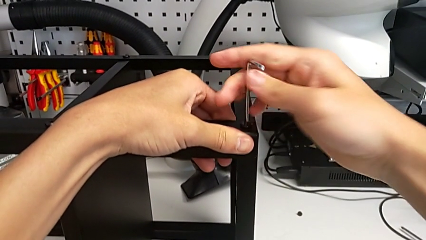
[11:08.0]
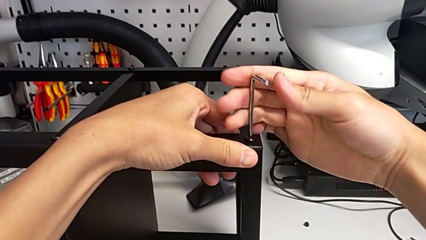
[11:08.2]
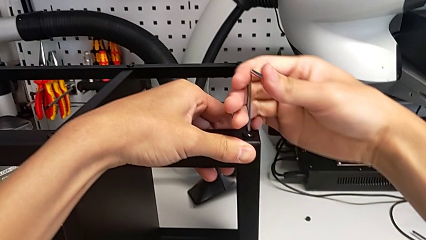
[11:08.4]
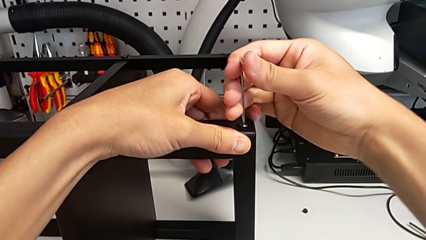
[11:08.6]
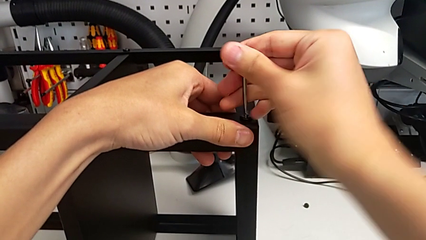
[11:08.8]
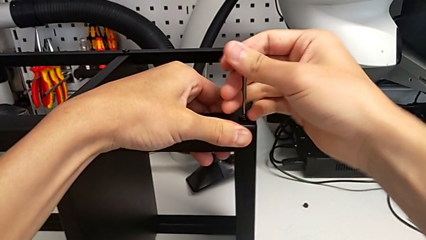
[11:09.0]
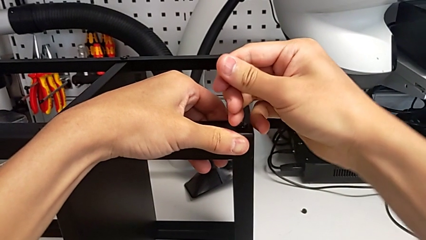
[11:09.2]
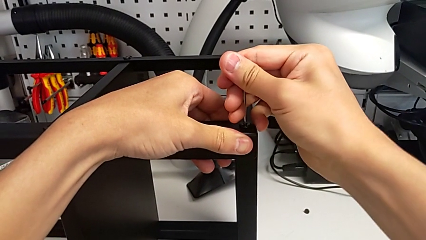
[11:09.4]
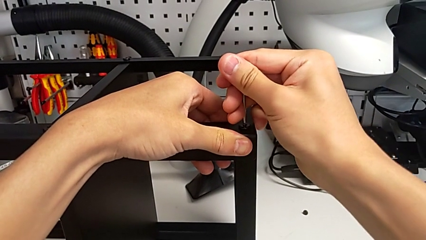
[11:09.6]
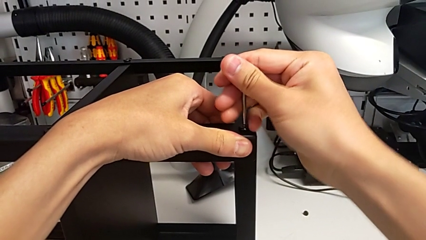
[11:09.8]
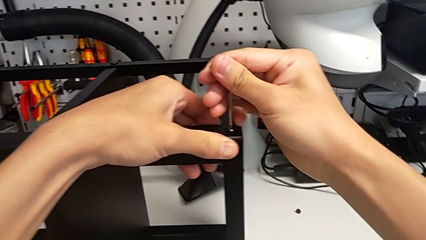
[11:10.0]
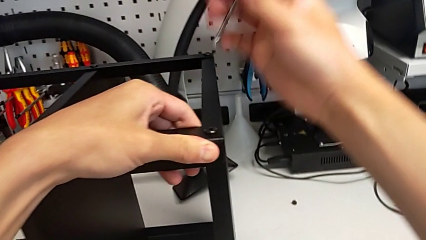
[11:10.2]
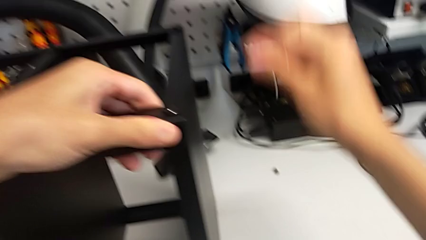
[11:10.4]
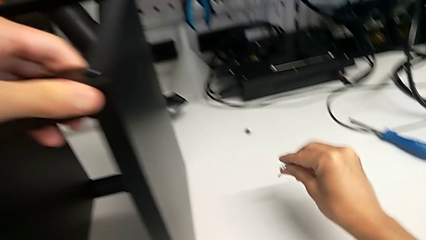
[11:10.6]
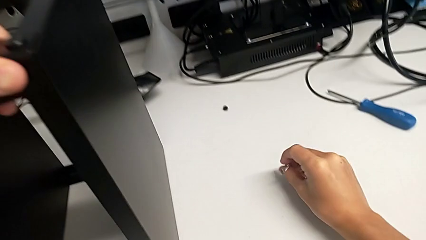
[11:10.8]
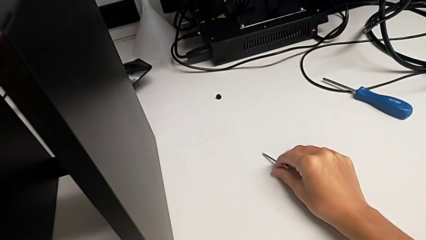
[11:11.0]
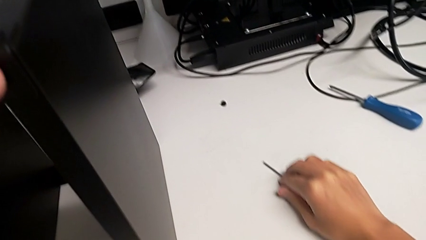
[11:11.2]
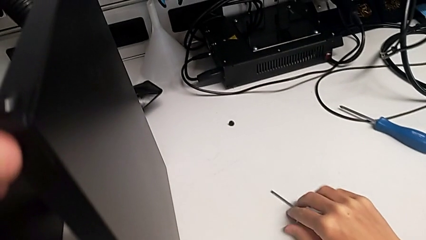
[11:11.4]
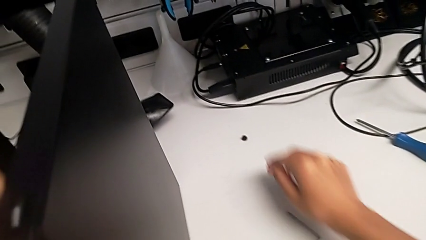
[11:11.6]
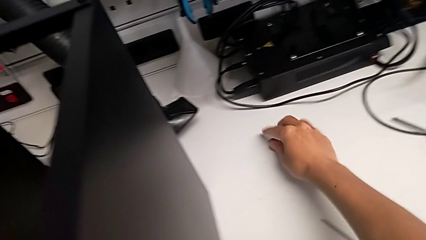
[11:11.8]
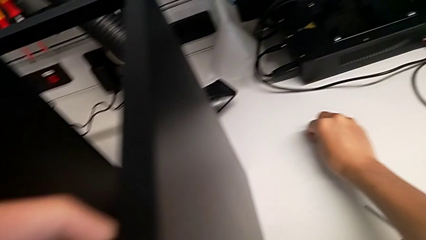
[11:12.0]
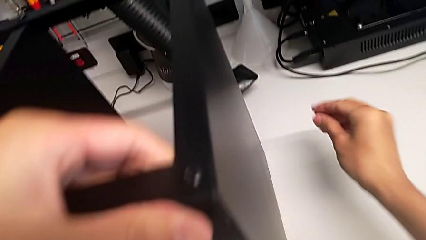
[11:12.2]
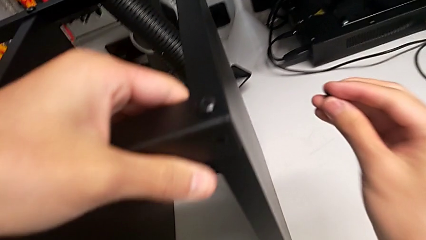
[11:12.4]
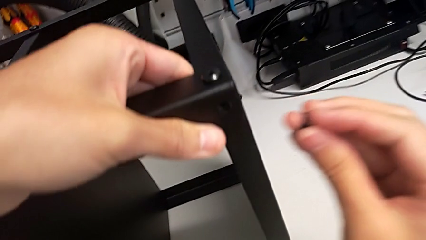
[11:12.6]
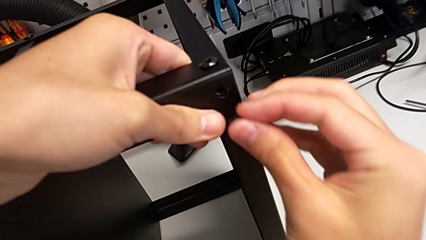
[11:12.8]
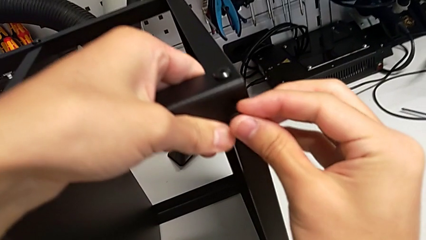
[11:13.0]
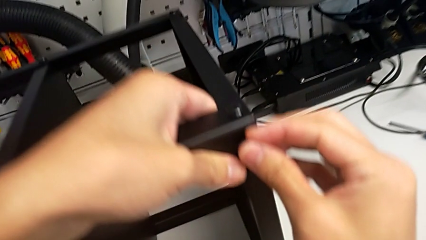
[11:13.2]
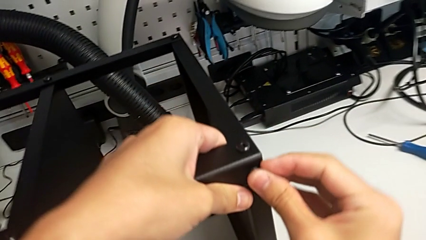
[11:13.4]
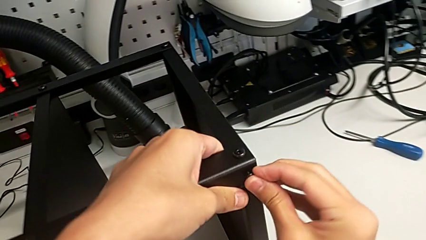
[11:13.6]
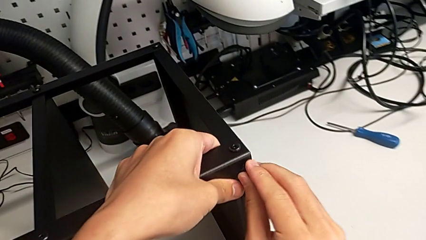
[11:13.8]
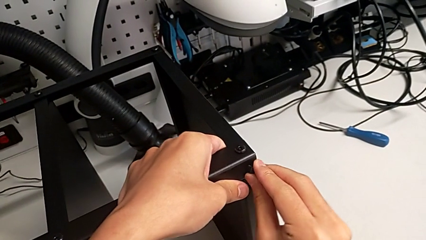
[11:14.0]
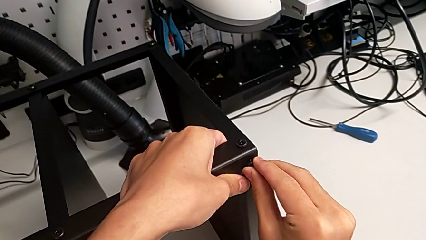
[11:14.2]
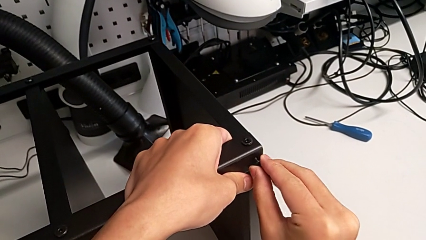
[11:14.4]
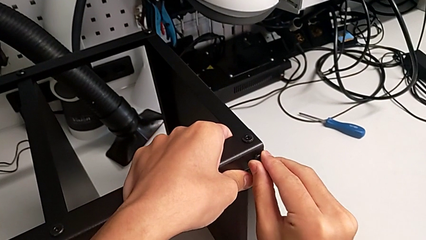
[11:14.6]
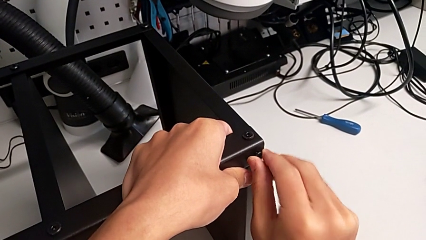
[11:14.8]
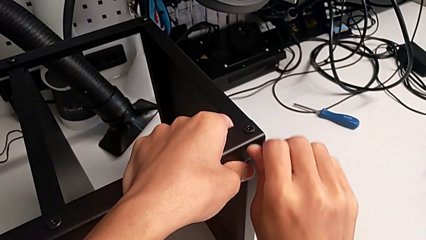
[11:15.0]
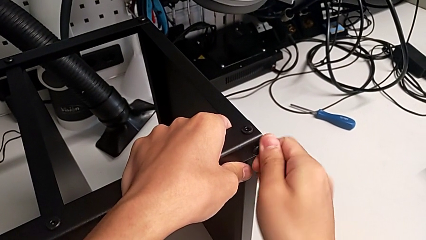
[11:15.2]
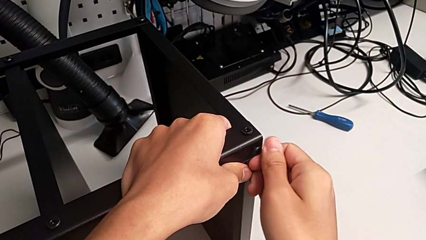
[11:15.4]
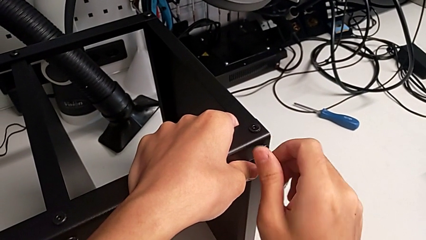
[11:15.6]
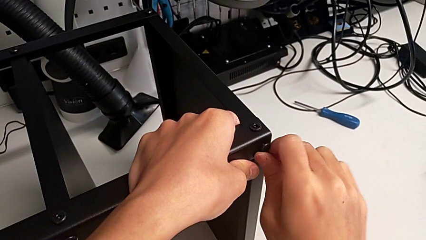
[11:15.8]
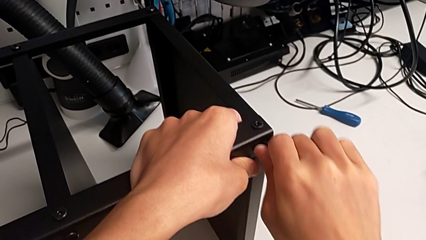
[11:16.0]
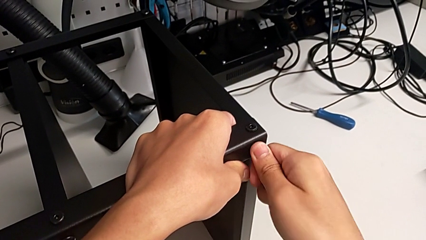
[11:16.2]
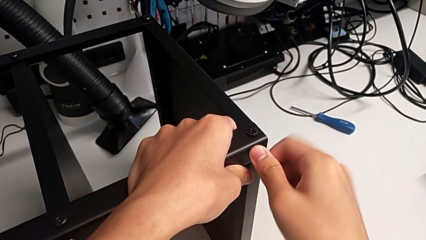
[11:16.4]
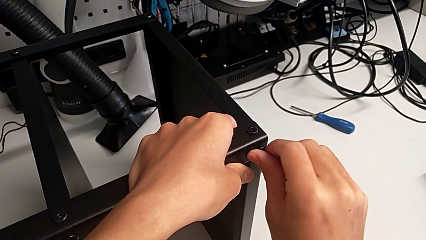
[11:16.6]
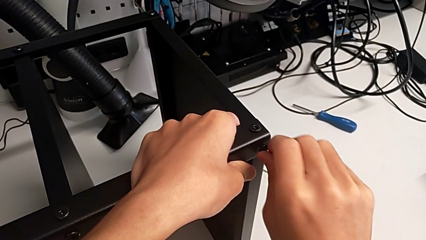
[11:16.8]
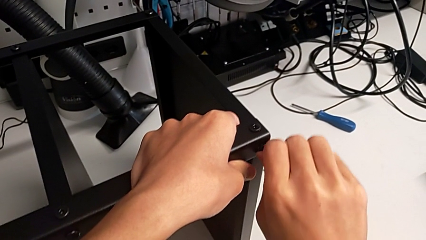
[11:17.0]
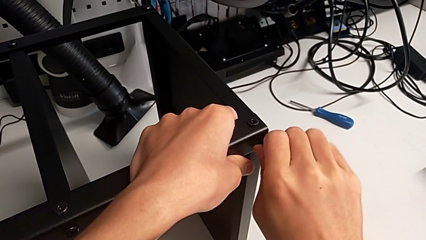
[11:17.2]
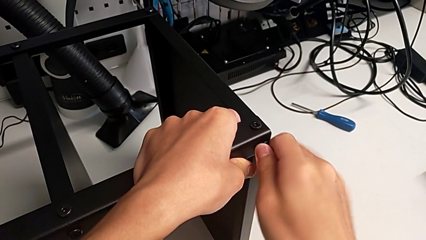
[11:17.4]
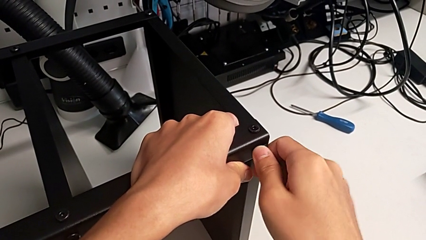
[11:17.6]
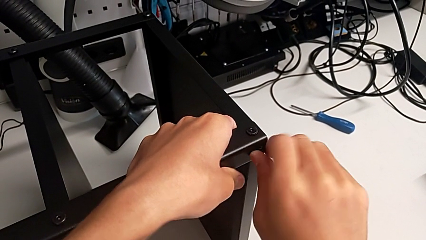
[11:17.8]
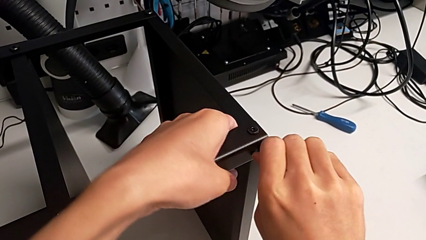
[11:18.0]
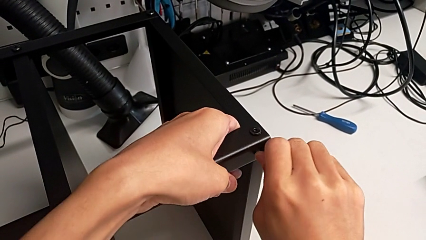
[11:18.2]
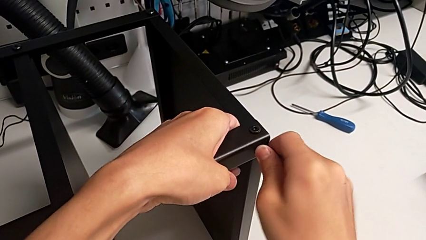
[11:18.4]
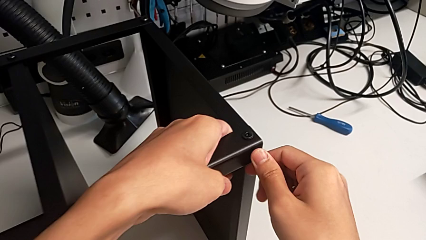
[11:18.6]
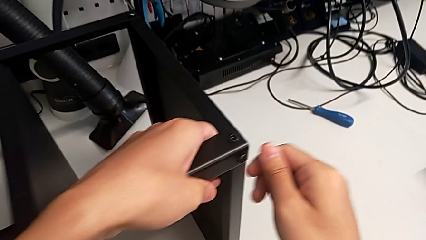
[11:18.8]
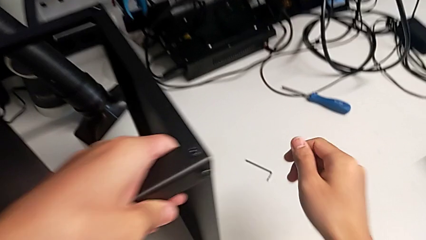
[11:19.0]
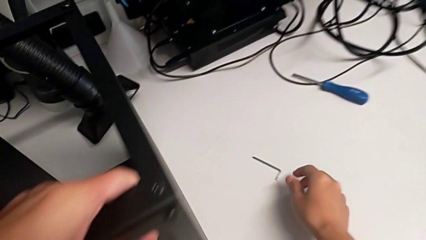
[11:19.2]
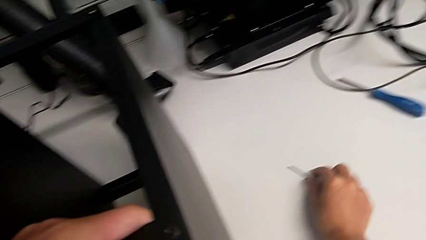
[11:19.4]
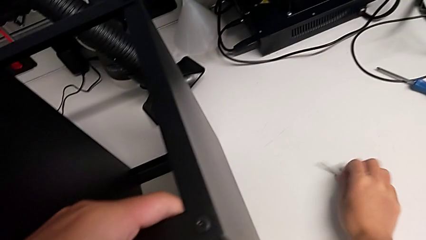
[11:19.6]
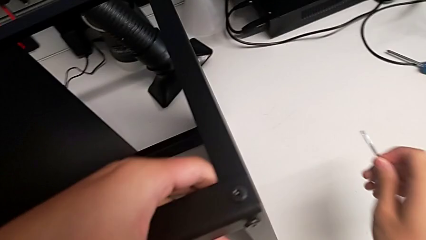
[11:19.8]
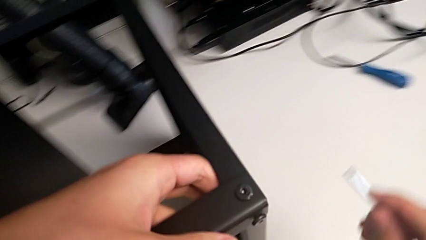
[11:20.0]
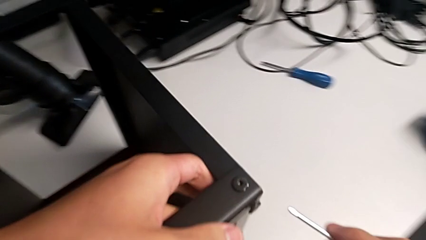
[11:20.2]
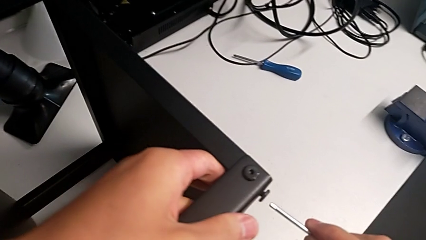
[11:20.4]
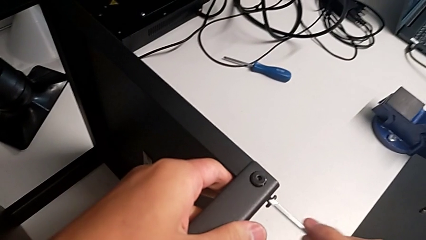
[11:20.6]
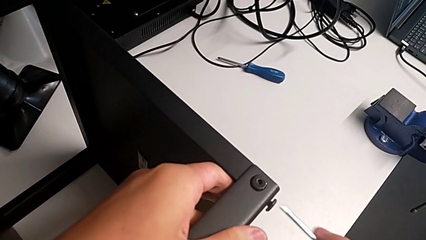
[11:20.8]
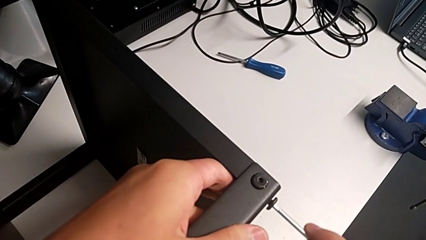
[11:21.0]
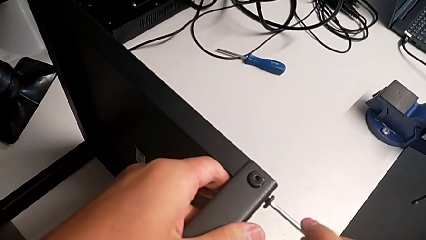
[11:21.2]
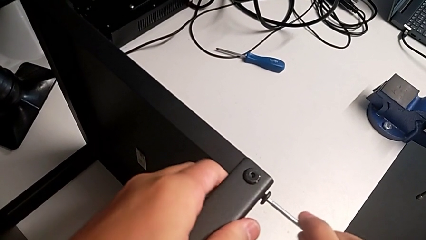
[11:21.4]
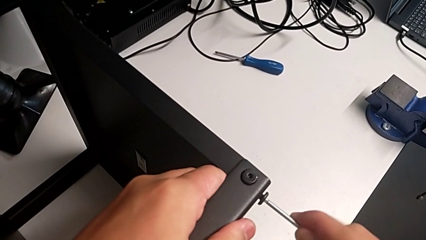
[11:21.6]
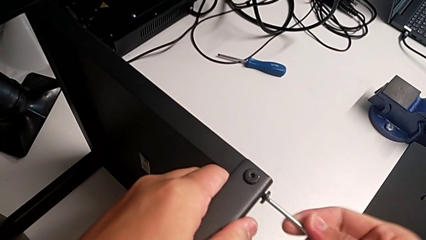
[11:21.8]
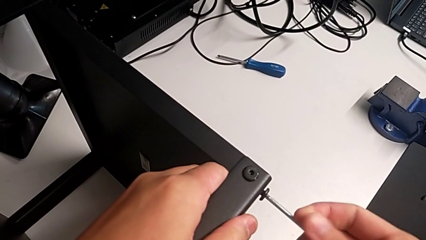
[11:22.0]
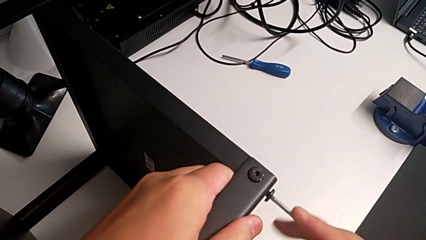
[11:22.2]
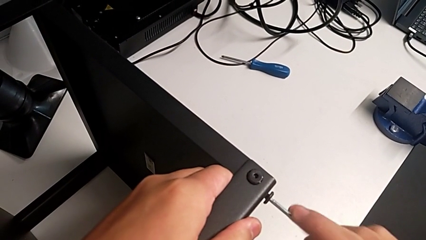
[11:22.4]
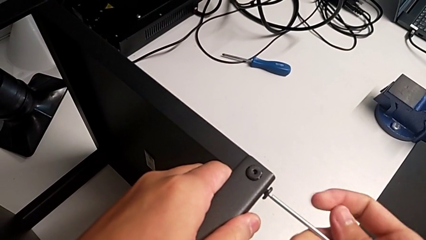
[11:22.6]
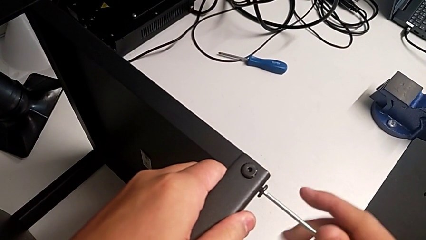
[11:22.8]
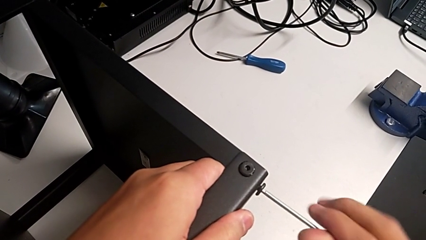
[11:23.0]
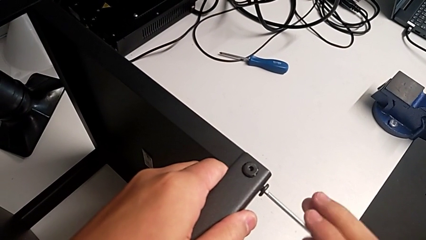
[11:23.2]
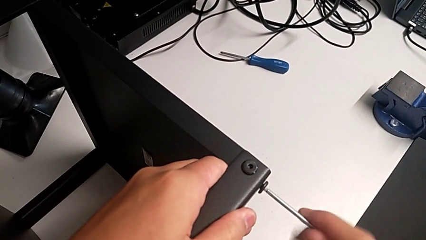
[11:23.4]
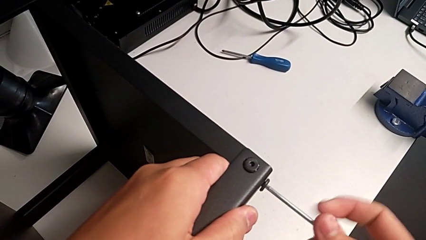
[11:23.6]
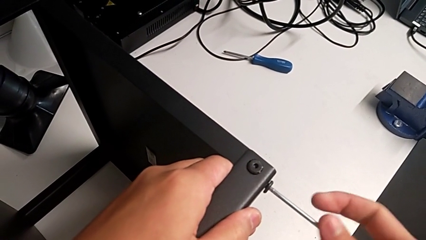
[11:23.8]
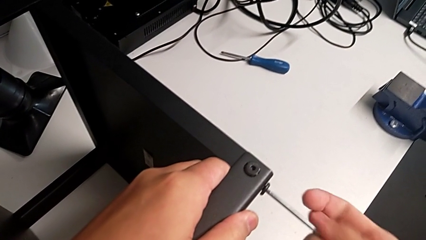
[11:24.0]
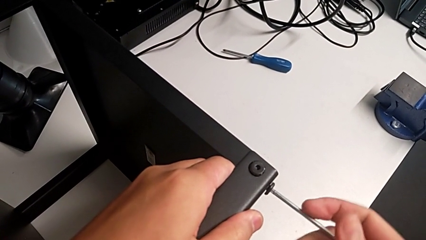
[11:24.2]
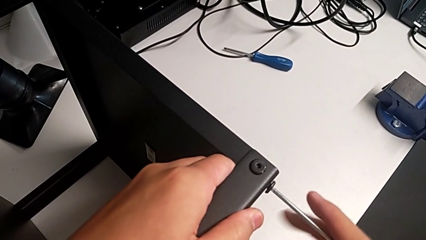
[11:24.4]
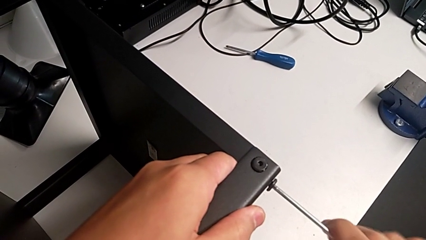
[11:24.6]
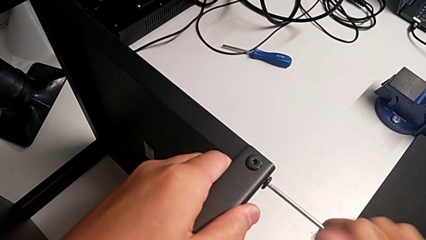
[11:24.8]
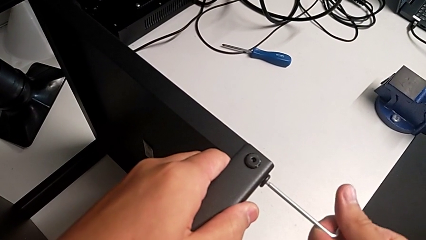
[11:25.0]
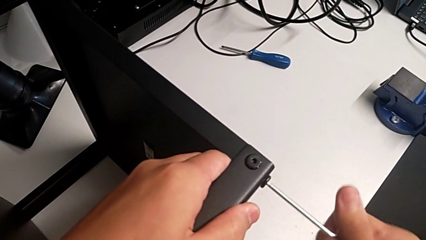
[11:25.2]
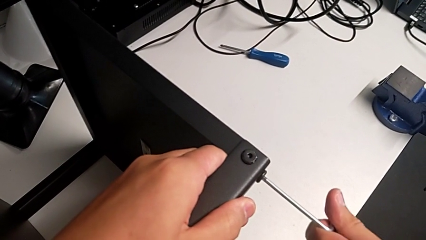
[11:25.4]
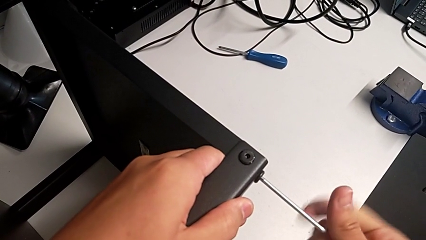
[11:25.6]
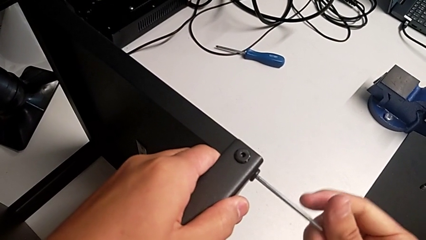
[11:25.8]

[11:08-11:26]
The camera wearer is screwing the legs of the table to the top tray. They screw the hex socket head, withdraw the Allen wrench, place it, grab the hex socket head, insert it and screw it. They grab the Allen wrench, insert it and begin to screw the hex socket head.
